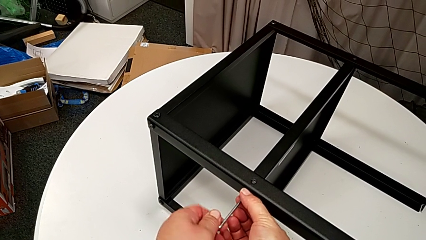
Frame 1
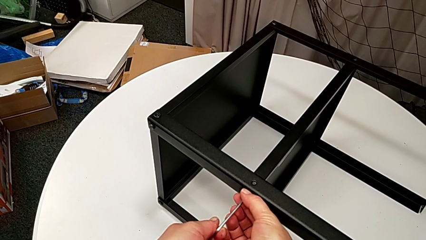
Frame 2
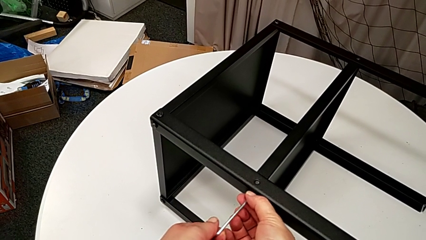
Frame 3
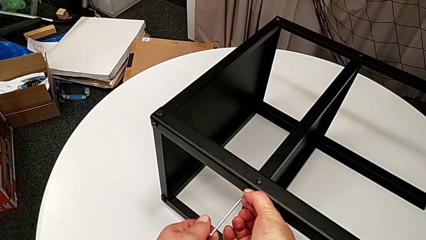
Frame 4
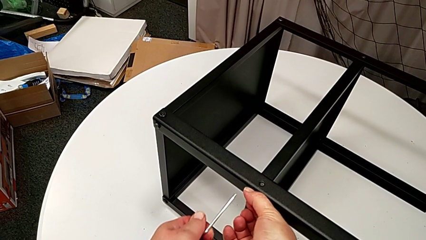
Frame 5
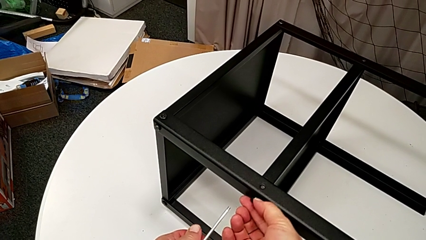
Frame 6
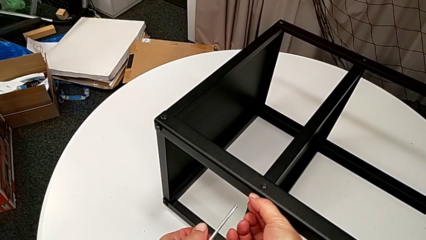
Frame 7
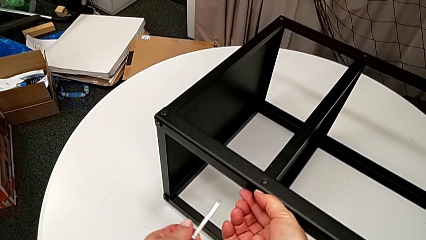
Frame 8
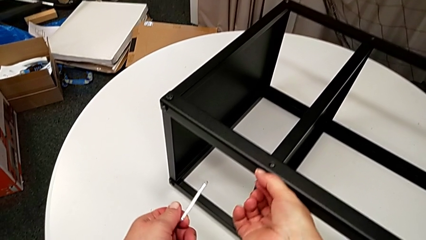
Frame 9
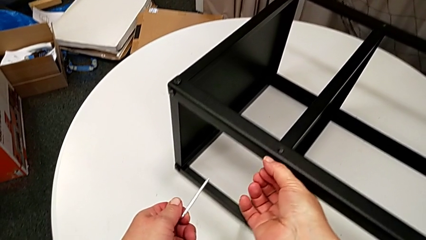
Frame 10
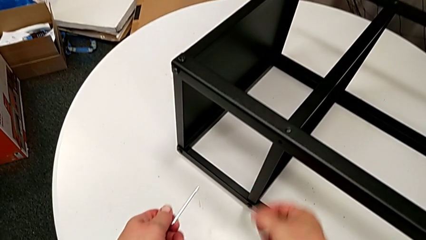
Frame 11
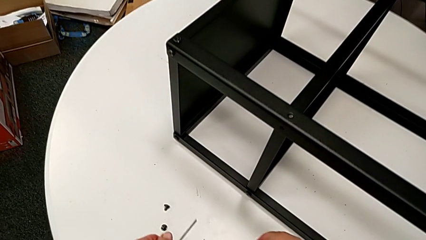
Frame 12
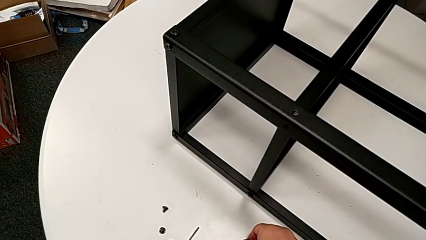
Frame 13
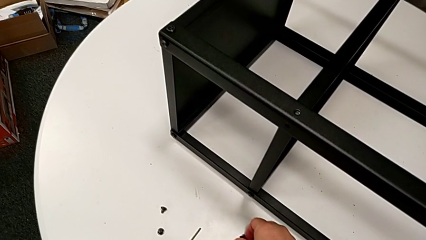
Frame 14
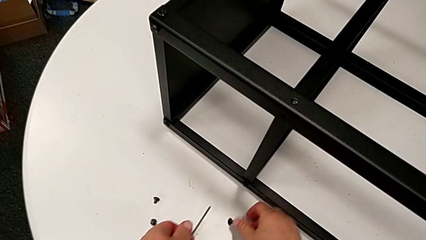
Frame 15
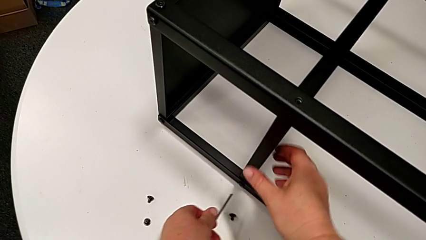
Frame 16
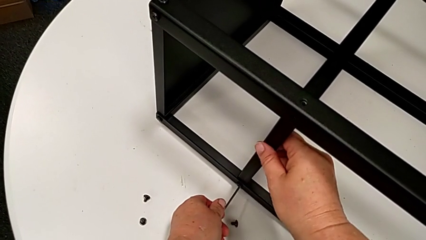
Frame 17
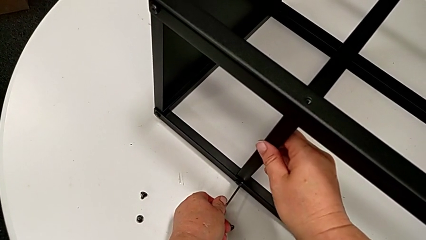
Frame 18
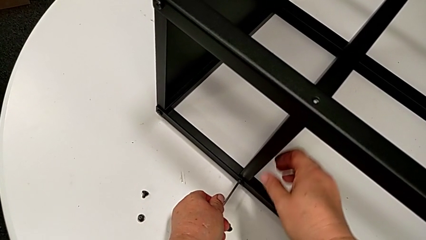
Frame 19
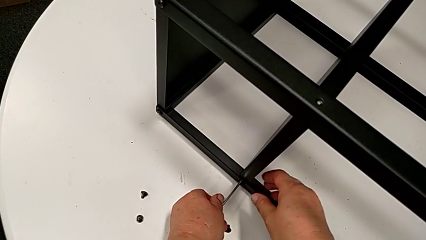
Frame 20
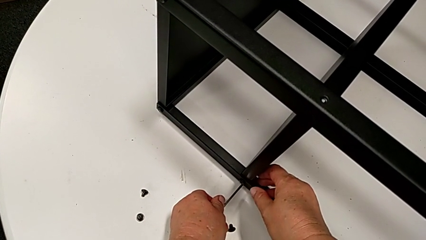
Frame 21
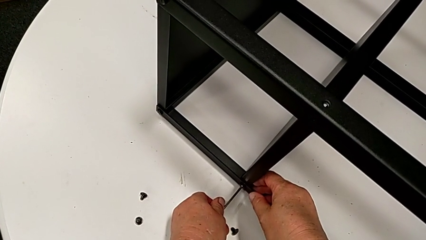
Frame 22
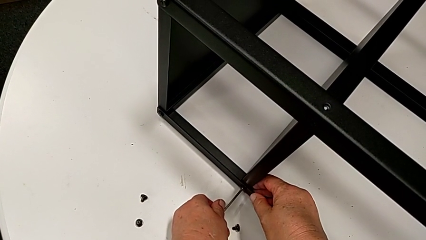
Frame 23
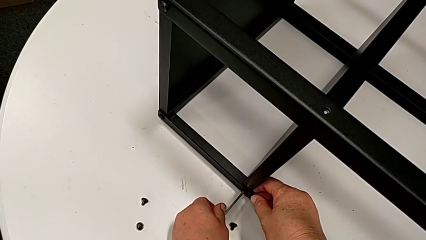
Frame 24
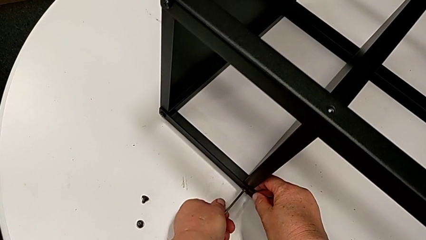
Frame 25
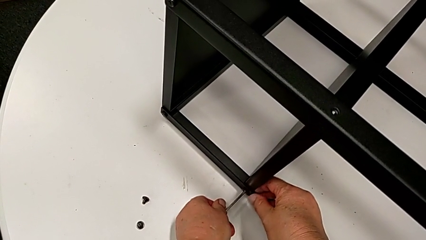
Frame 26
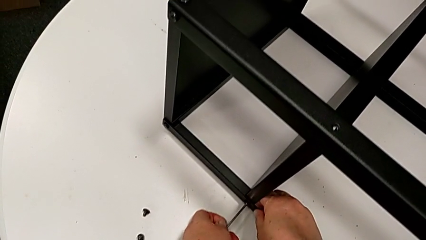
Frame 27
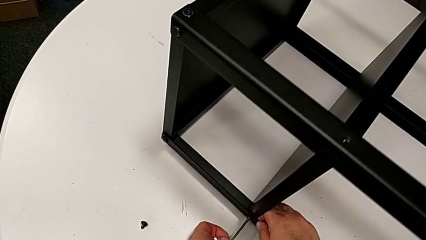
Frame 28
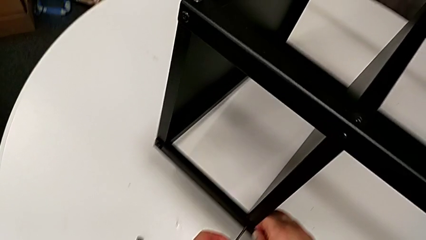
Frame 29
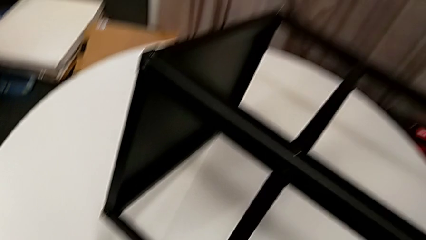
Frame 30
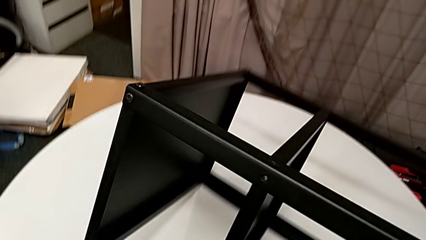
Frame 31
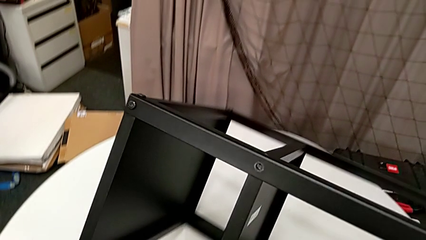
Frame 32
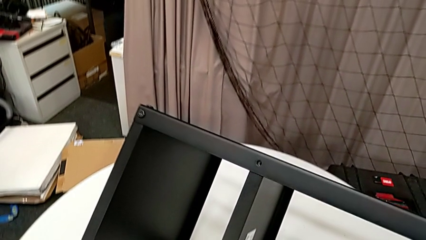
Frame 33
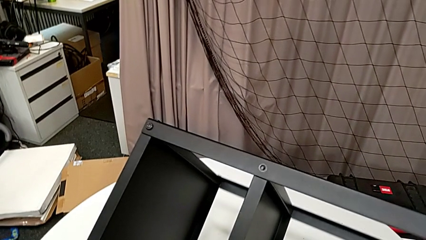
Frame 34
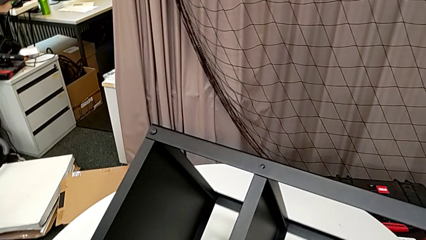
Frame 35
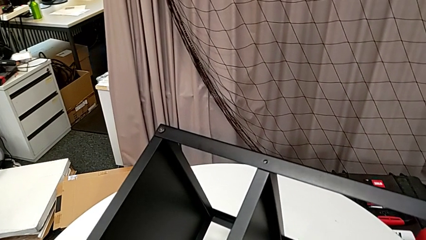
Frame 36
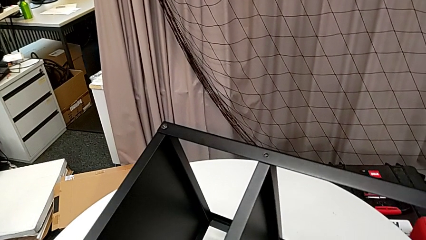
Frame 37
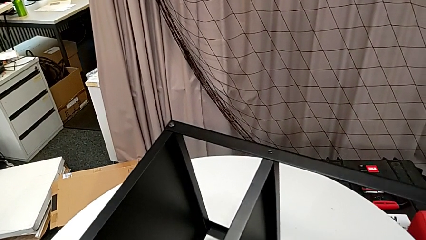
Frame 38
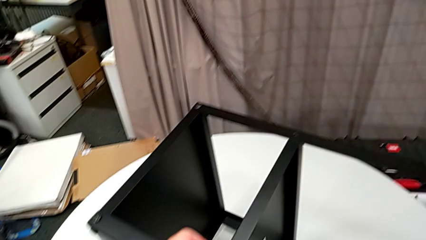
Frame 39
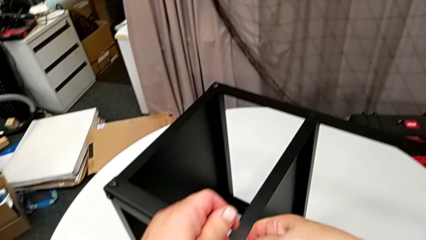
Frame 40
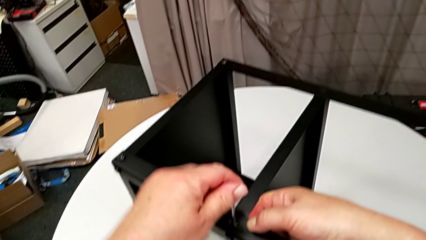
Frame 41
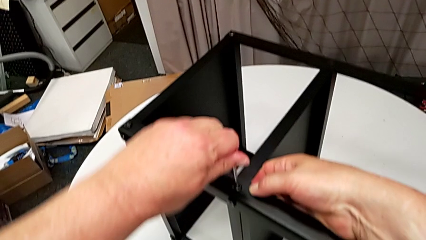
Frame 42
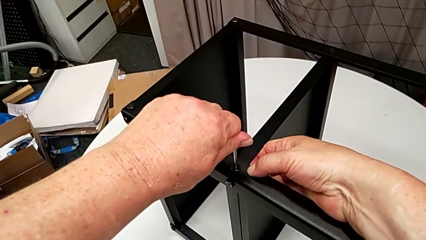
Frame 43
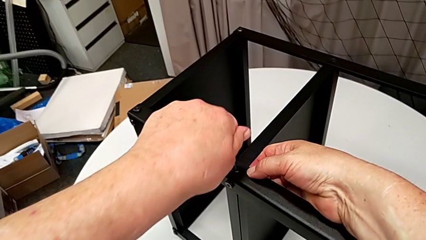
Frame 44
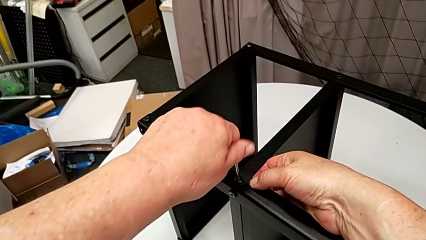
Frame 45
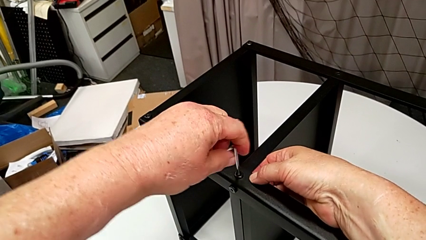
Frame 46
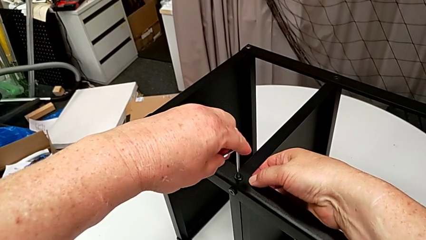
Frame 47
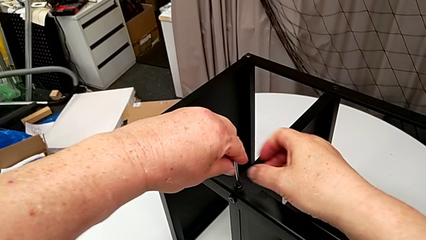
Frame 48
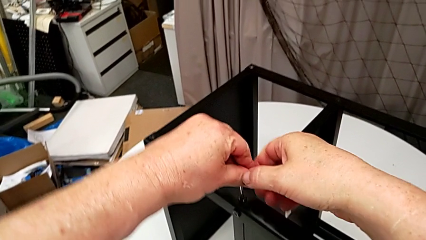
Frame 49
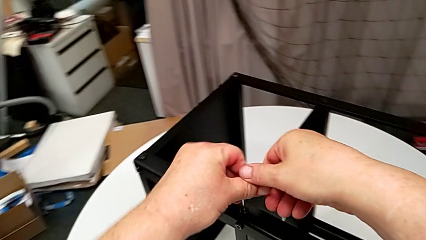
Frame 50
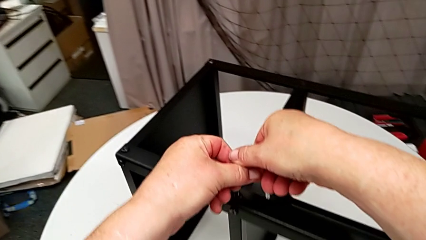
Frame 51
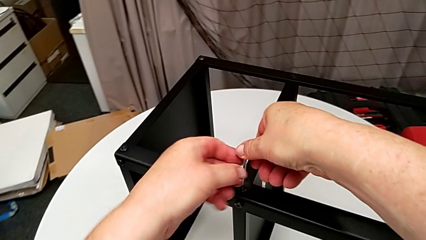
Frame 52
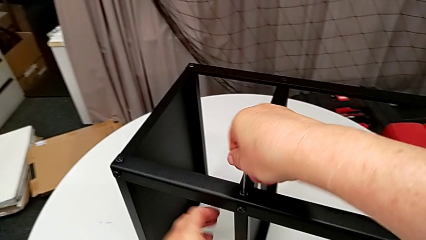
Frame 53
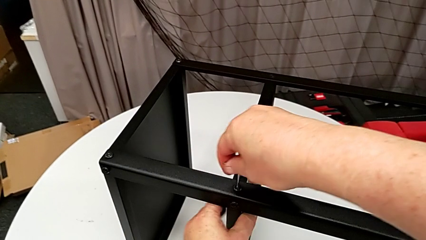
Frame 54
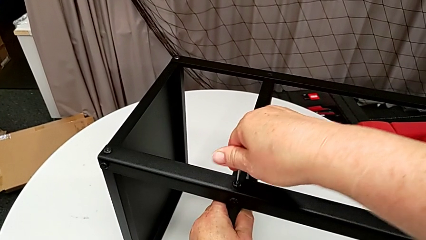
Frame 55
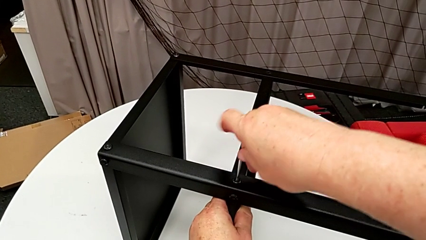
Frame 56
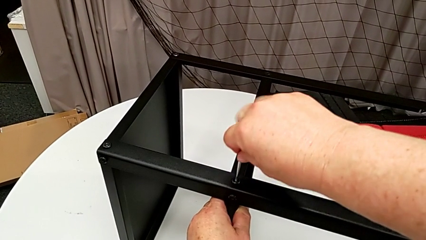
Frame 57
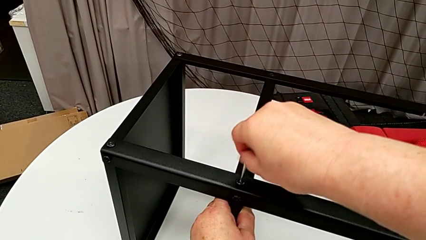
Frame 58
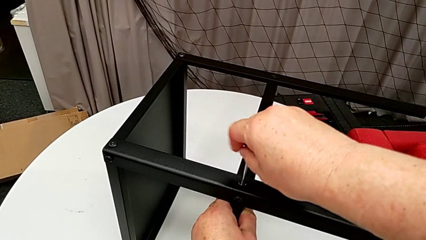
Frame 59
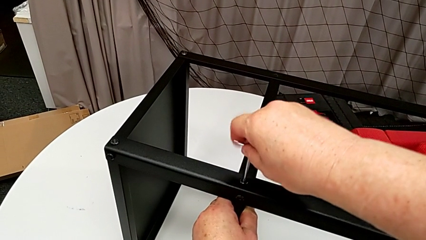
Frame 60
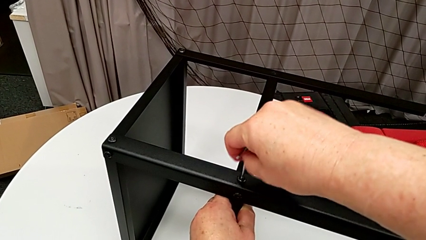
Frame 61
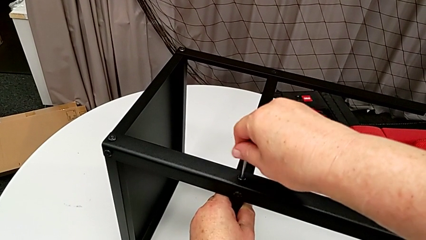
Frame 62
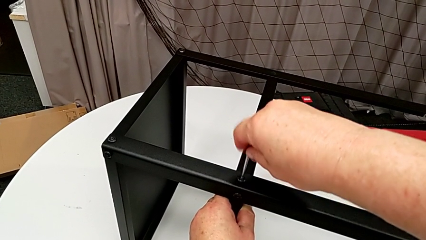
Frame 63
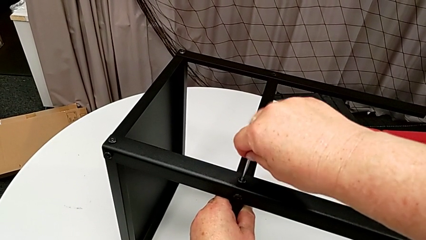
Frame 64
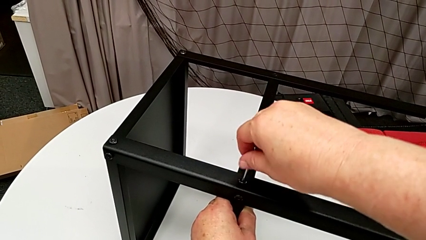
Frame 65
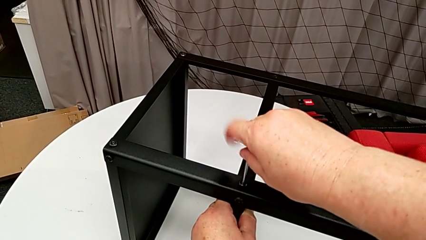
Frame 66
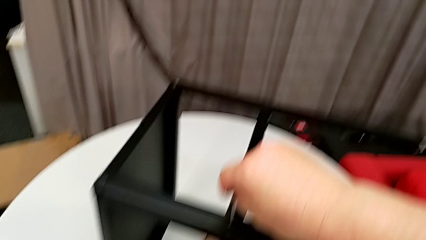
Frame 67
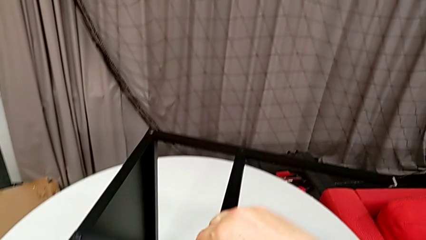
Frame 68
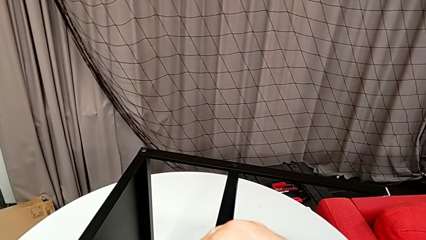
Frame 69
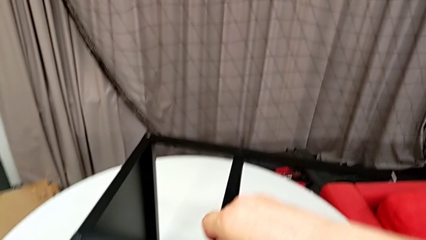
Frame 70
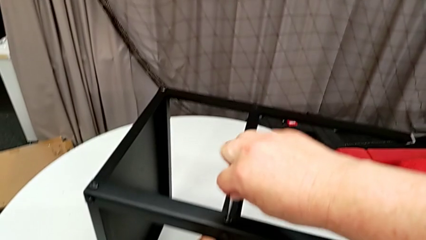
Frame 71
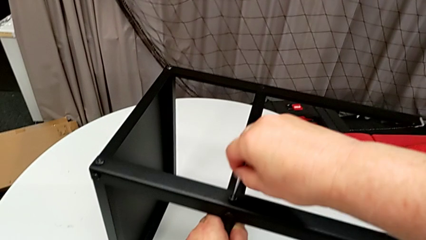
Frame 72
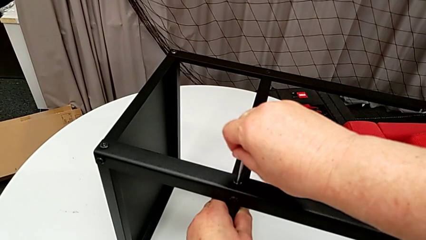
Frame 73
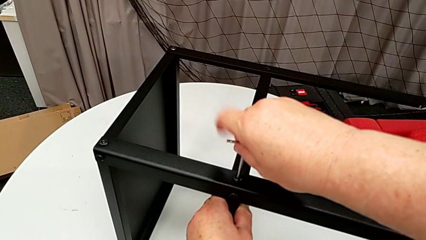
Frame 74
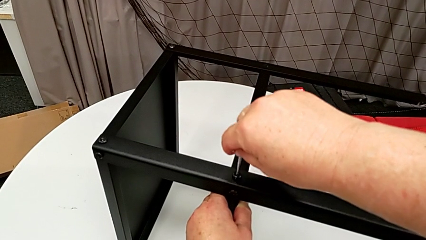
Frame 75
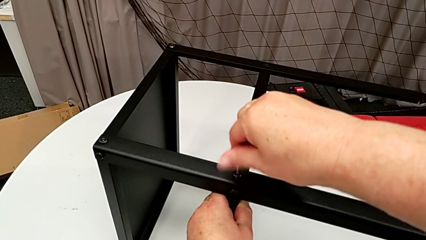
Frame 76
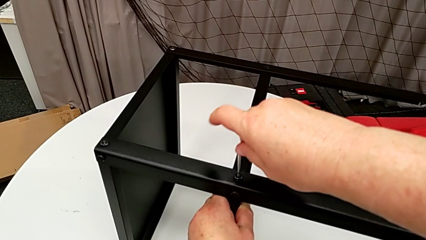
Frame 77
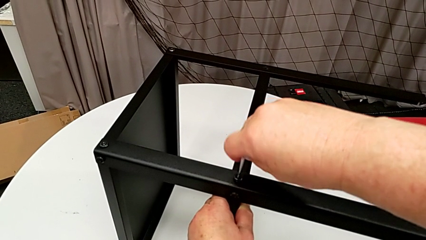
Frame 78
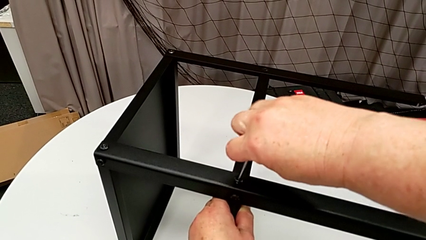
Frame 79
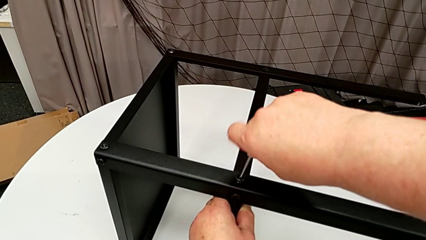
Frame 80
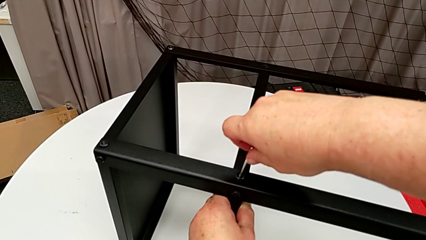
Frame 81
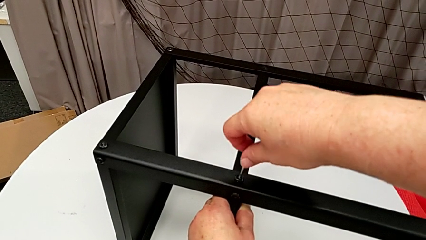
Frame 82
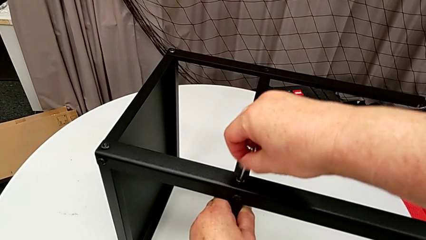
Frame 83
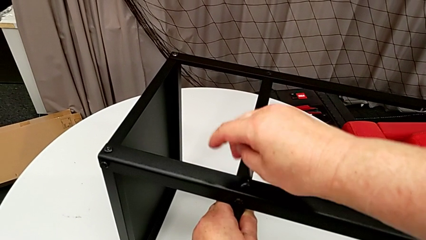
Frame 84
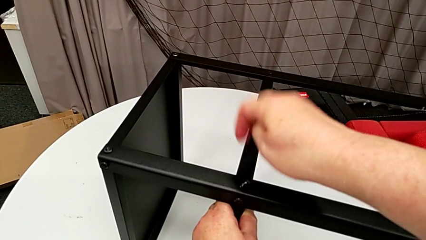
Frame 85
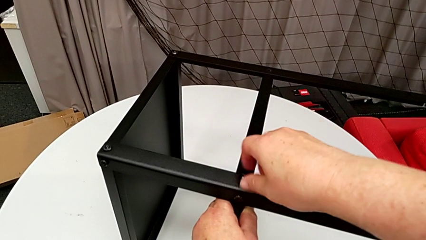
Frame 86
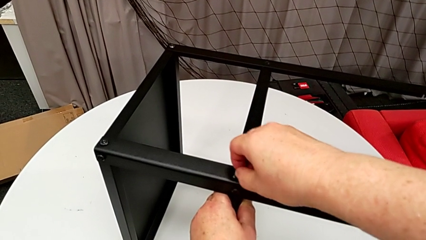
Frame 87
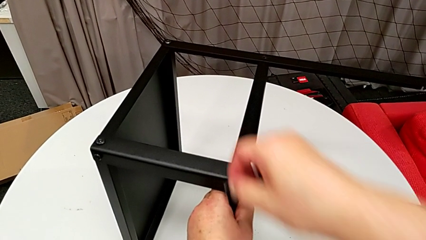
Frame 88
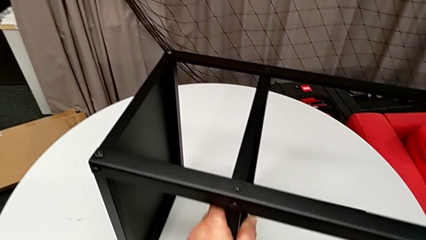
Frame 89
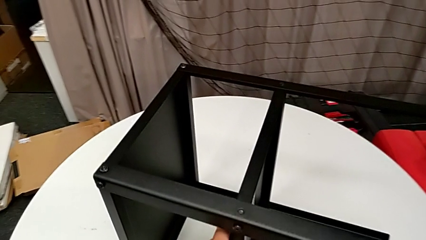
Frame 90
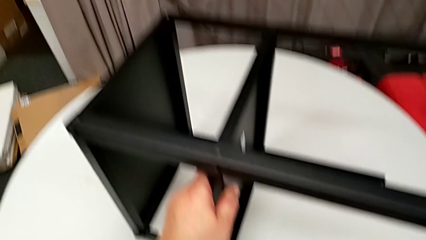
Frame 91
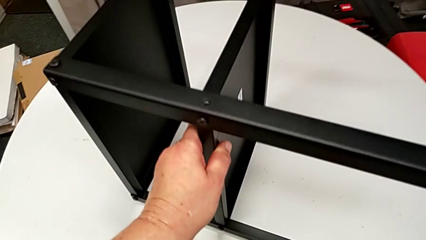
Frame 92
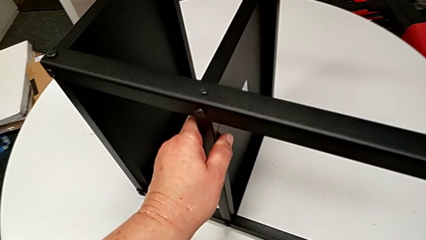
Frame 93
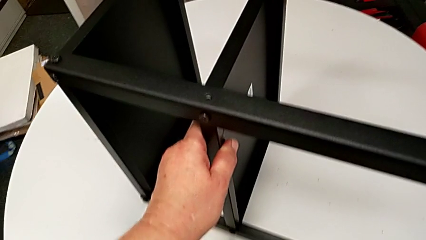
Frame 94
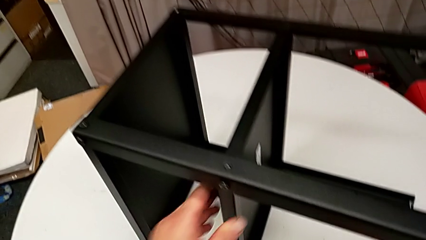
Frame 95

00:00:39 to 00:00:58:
The camera wearer is disassembling the plate of the table. They withdraw the Allen wrench, unscrew the hex socket head, disassemble it, place it, insert the Allen wrench, rotate the nightstand, unscrew the hex socket head, withdraw the Allen wrench, disassemble the hex socket head and place it.
